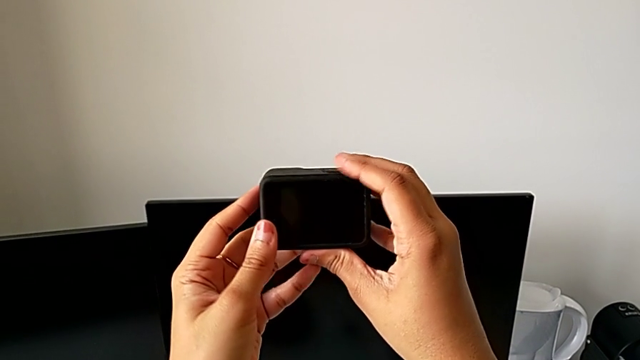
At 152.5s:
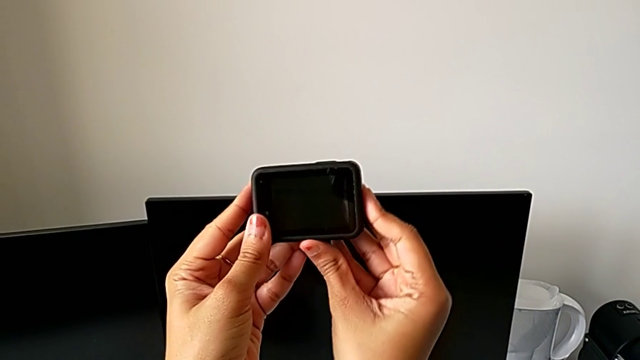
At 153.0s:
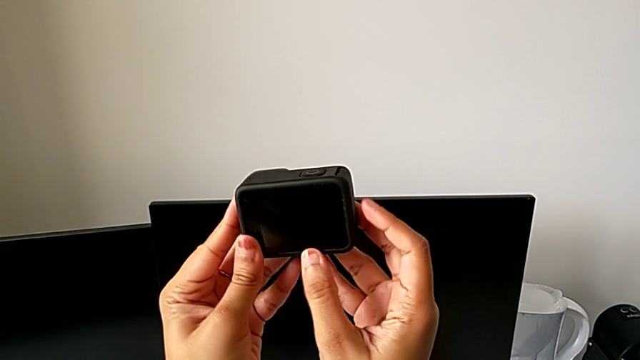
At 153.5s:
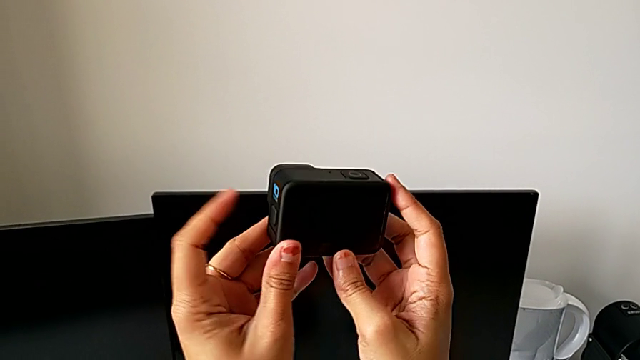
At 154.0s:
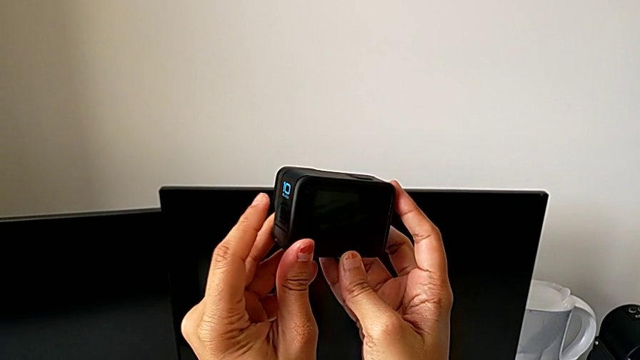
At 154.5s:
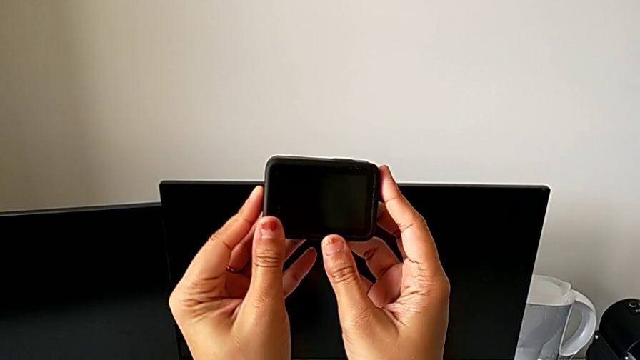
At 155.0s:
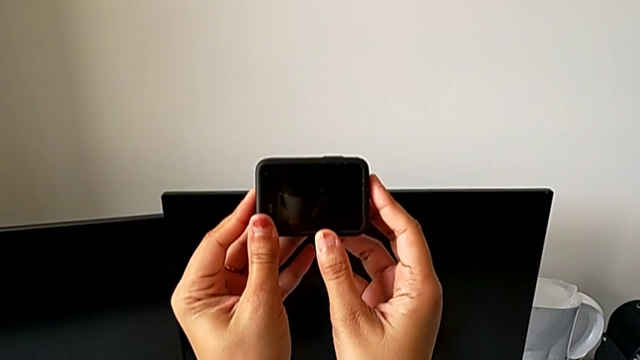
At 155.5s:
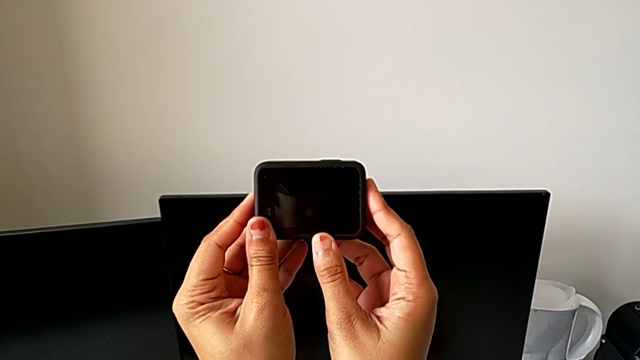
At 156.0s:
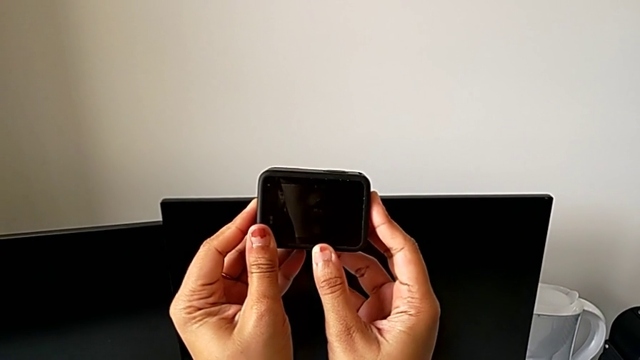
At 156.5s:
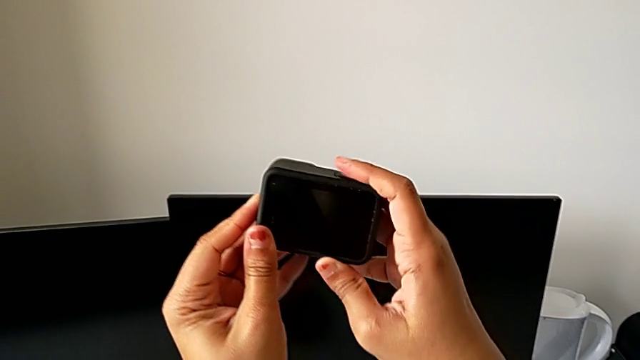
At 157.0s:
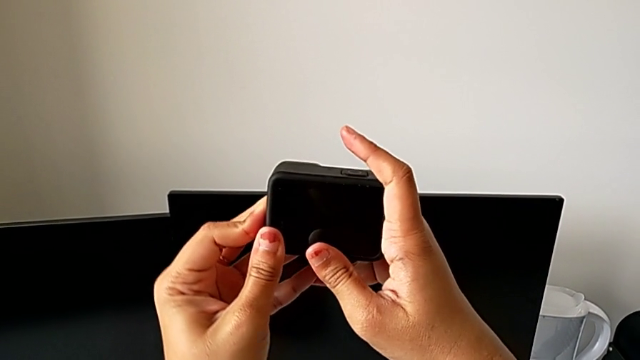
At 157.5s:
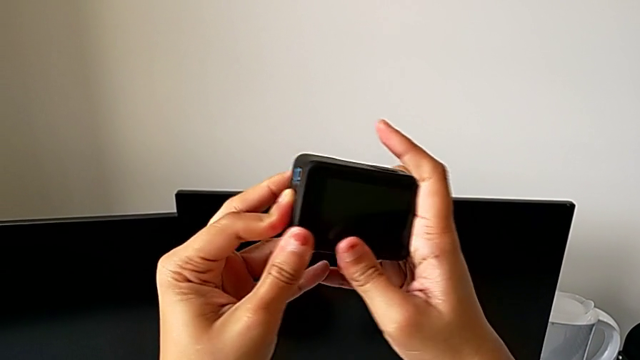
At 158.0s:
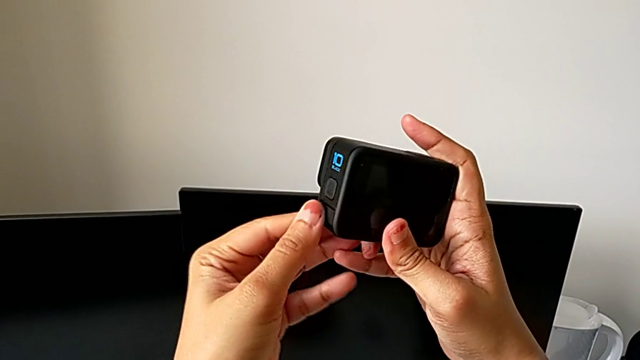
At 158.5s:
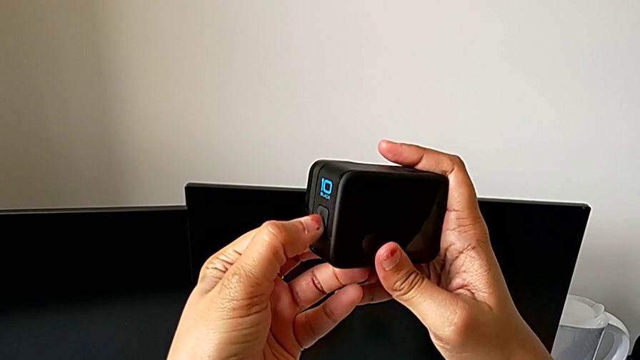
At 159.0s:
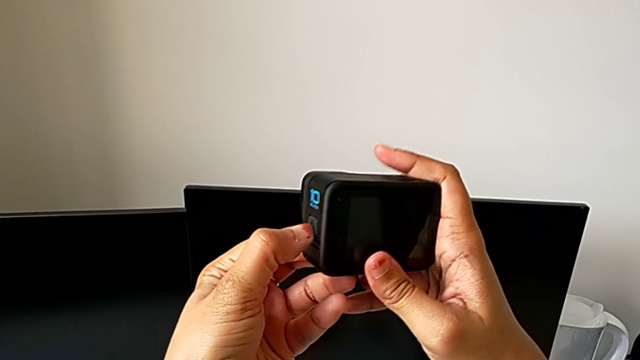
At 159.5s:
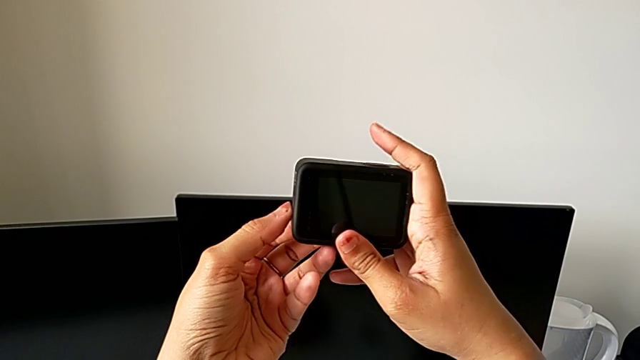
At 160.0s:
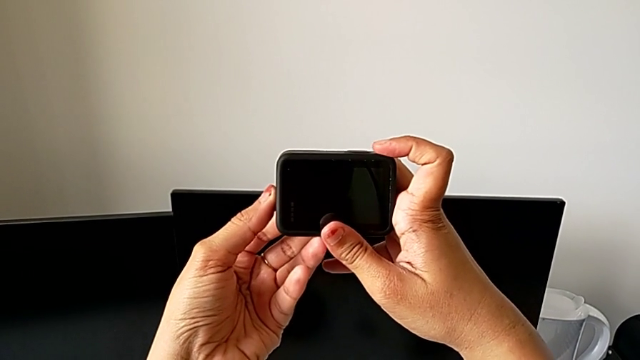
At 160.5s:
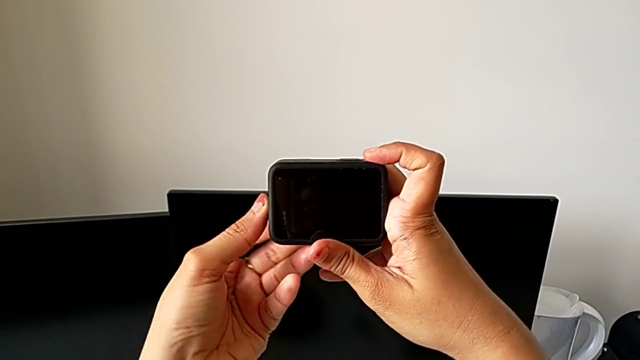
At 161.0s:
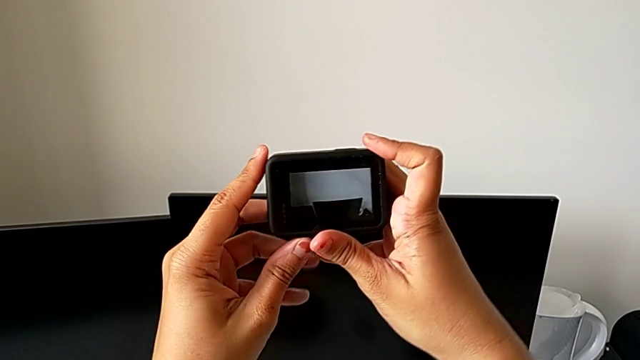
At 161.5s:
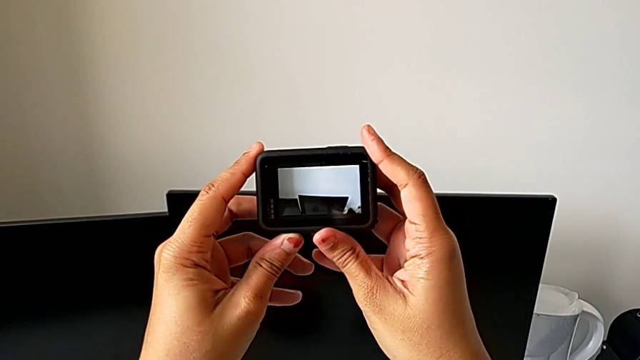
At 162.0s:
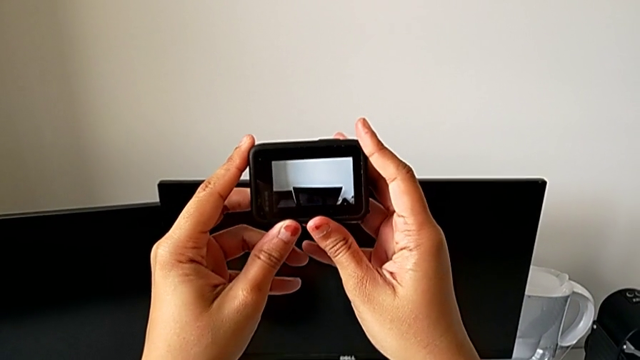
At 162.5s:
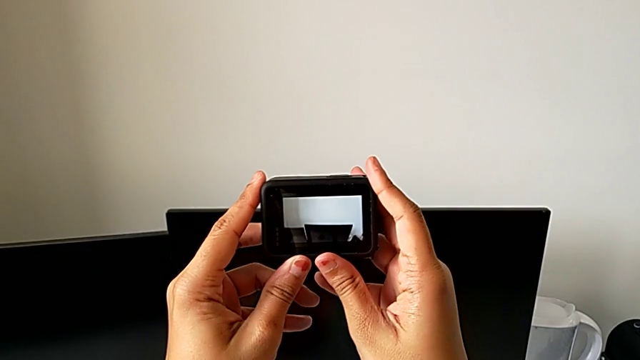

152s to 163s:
The camera wearer is turning on the GoPro. They inspect the GoPro, press the left button and hold it.

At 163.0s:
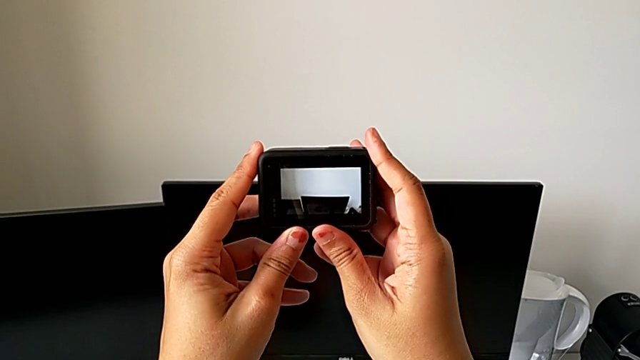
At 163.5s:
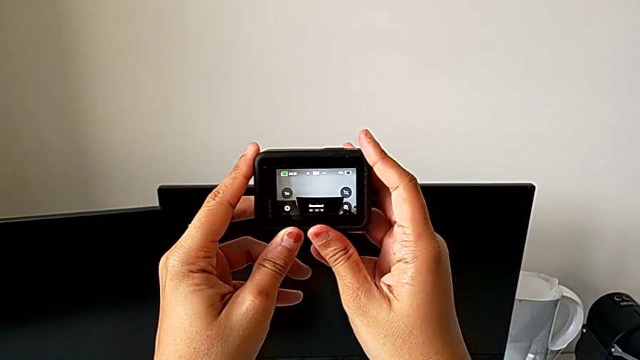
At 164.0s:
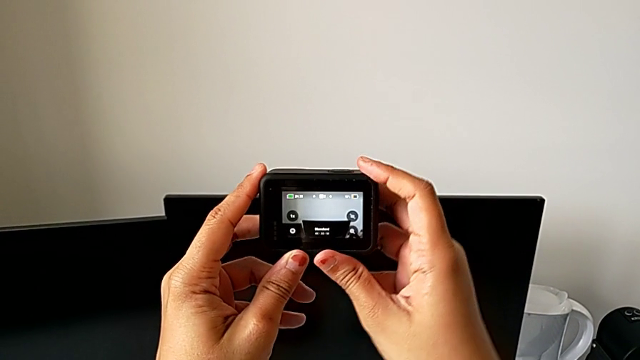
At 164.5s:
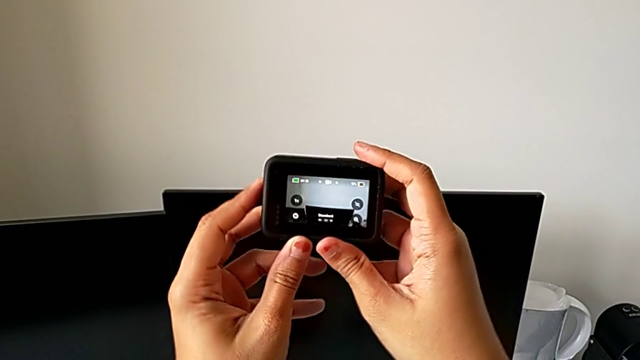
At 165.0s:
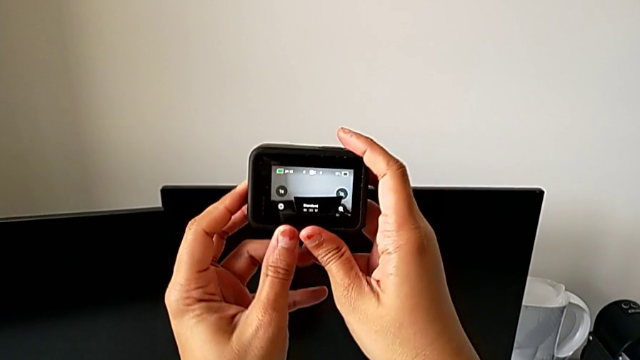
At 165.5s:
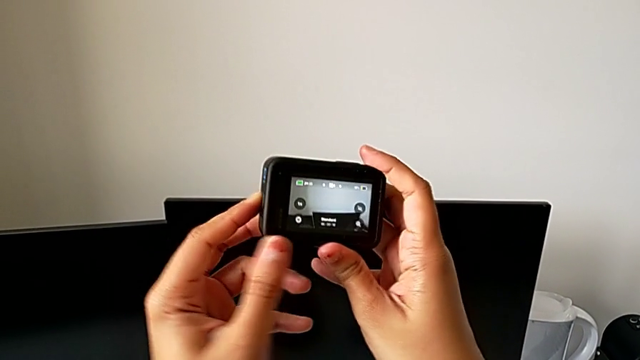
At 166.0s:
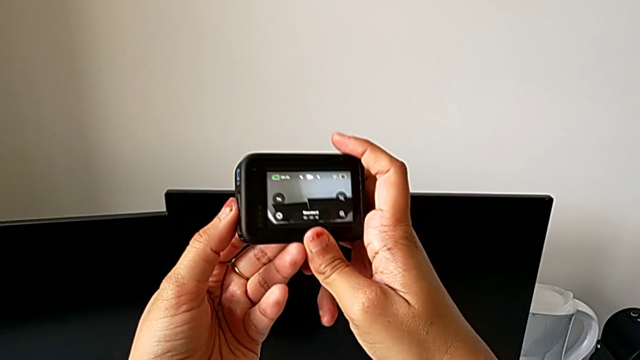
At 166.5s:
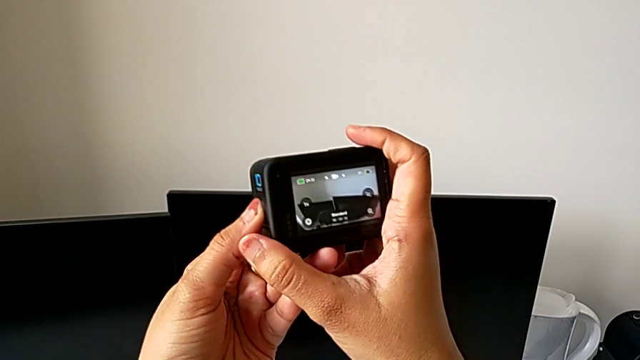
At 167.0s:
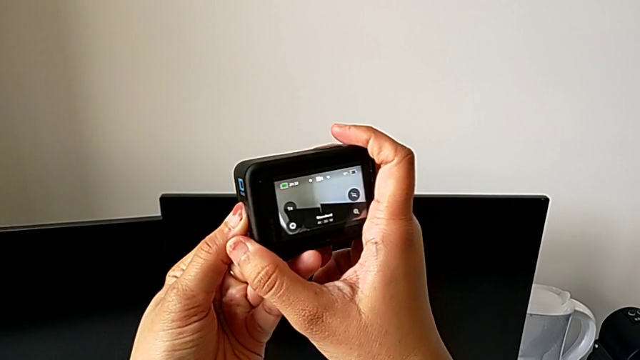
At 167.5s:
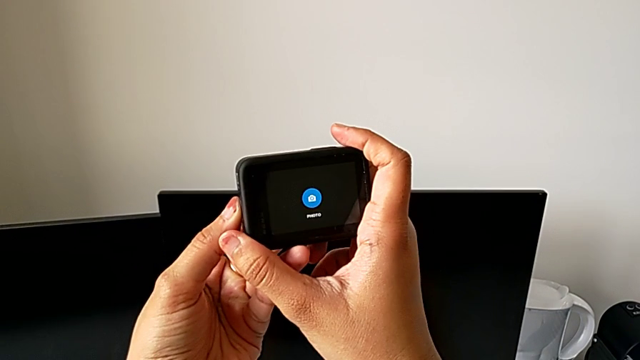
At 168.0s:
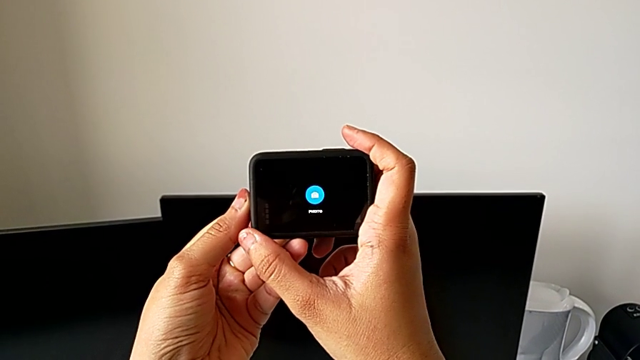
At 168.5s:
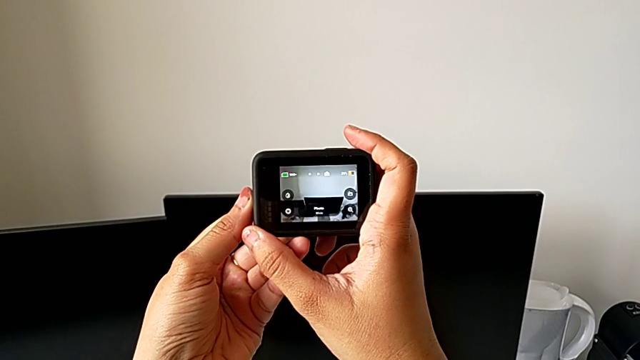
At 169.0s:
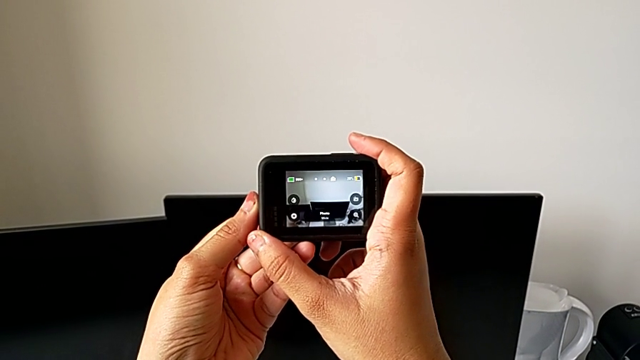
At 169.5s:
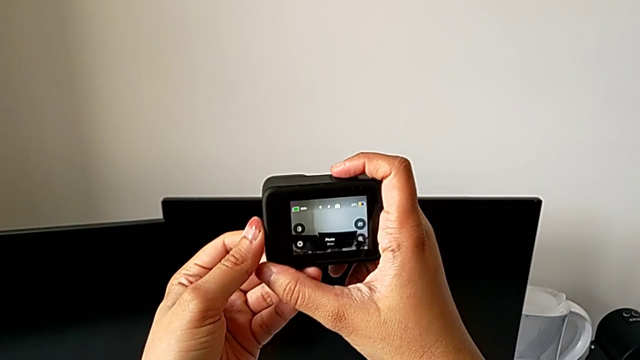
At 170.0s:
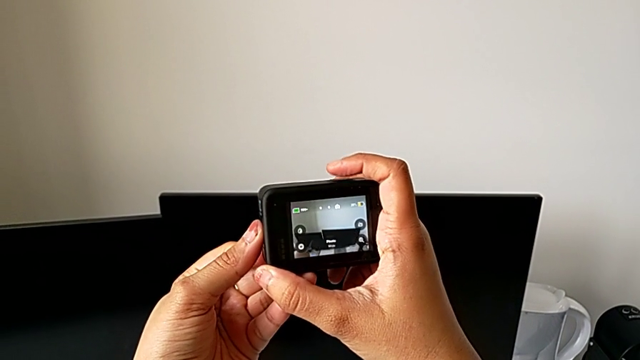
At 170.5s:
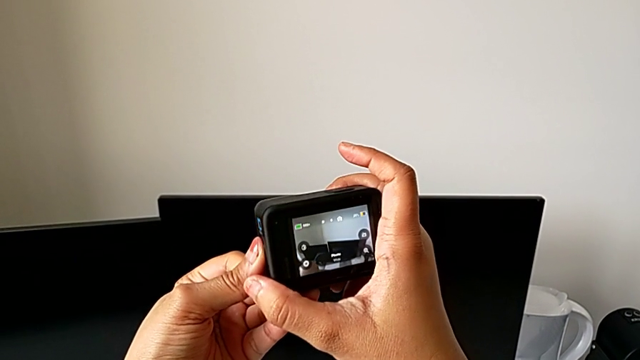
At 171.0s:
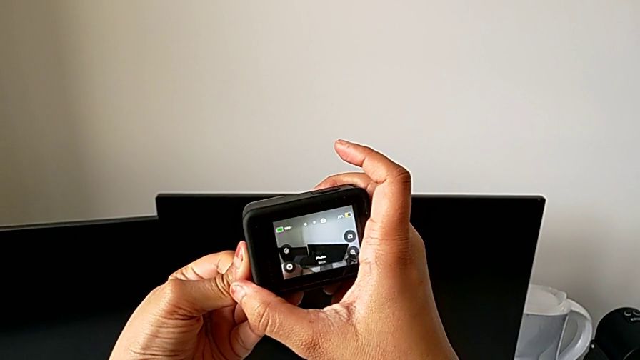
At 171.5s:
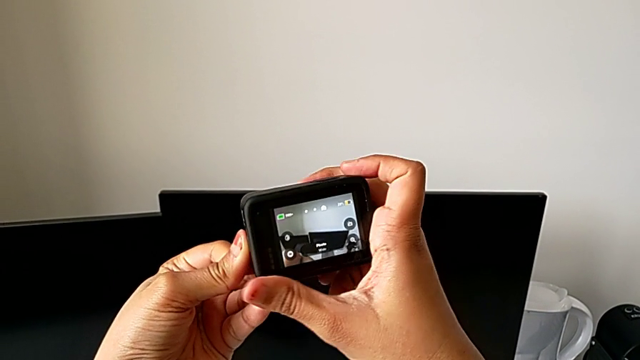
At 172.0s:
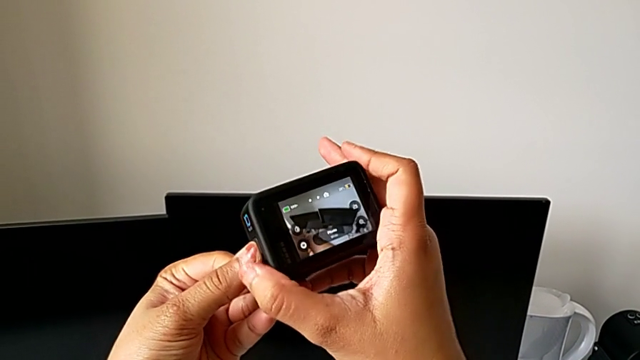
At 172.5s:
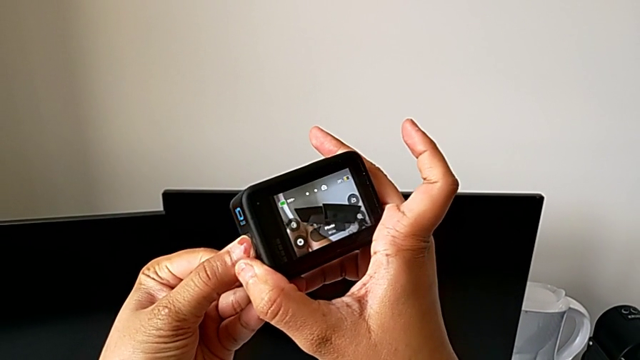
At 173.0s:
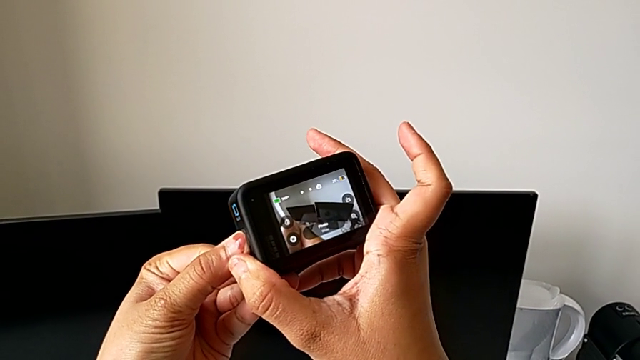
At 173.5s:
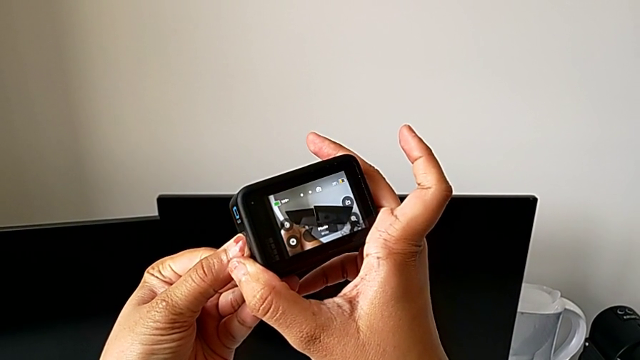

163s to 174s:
The camera wearer is turning off the GoPro. They hold the GoPro, press the left button and hold the GoPro.
